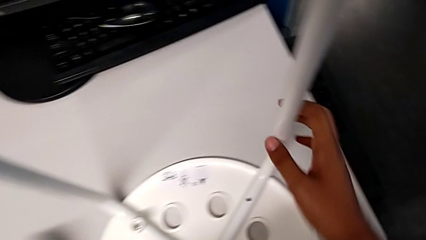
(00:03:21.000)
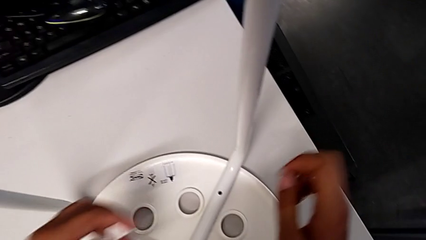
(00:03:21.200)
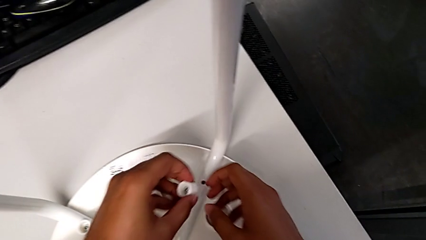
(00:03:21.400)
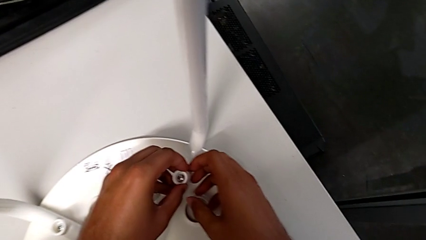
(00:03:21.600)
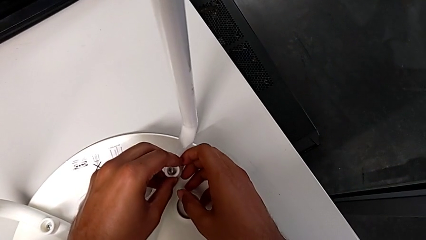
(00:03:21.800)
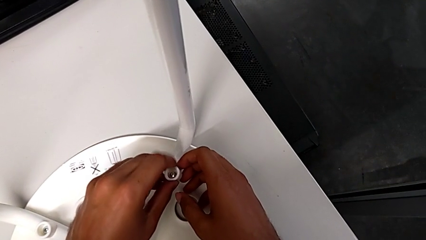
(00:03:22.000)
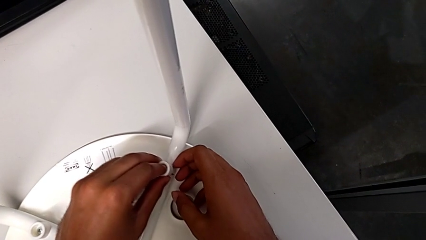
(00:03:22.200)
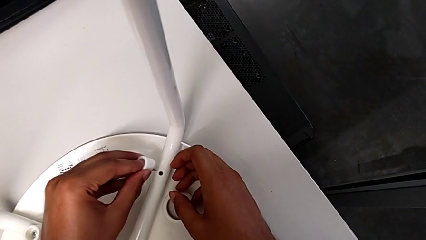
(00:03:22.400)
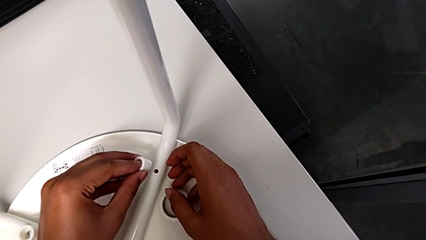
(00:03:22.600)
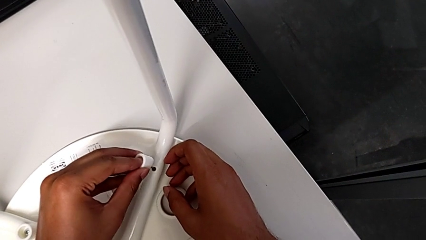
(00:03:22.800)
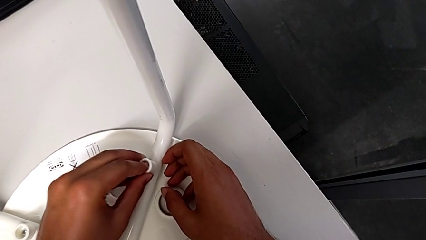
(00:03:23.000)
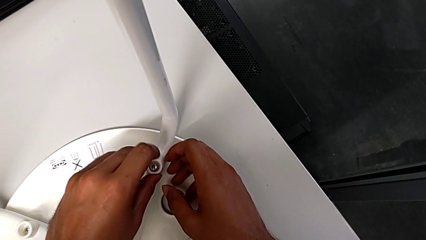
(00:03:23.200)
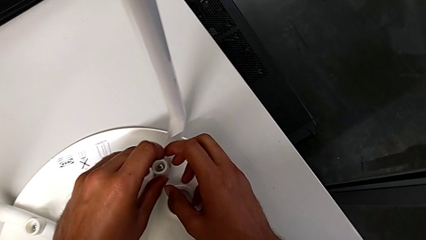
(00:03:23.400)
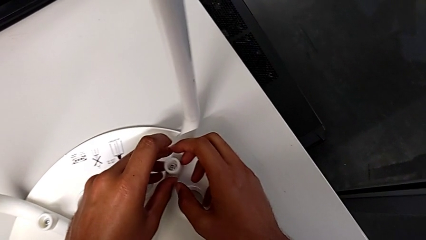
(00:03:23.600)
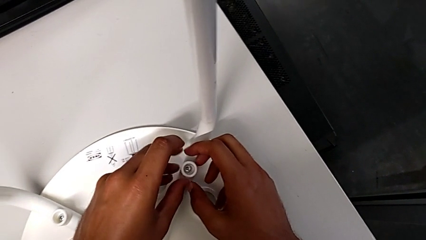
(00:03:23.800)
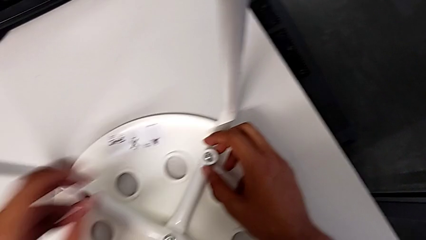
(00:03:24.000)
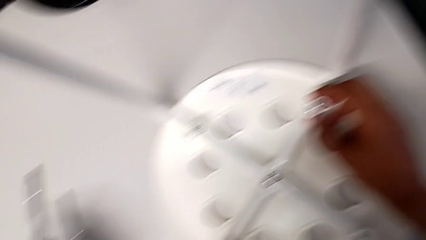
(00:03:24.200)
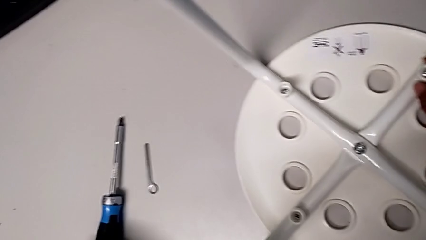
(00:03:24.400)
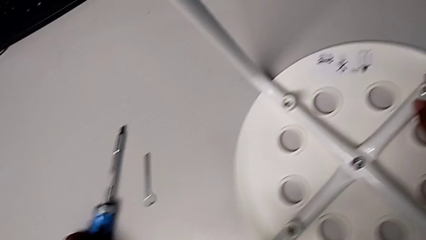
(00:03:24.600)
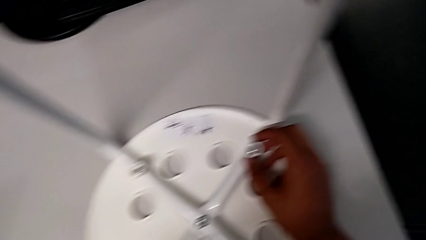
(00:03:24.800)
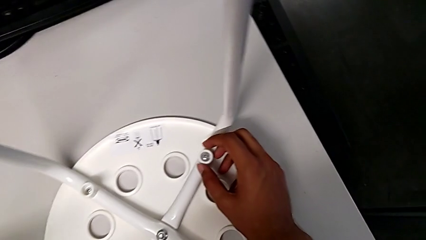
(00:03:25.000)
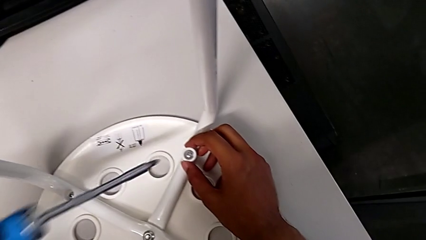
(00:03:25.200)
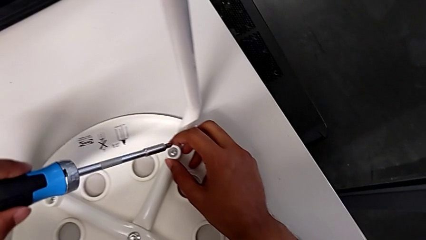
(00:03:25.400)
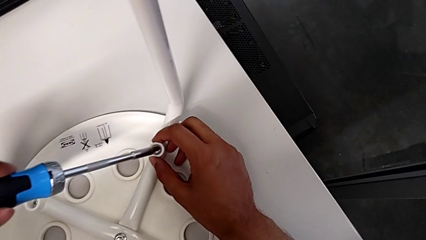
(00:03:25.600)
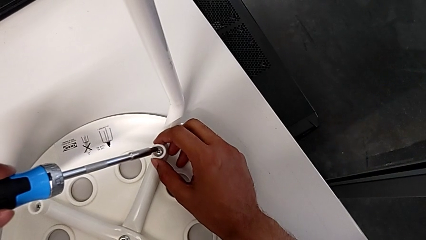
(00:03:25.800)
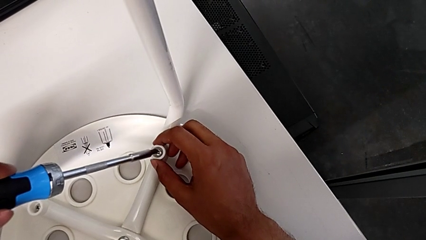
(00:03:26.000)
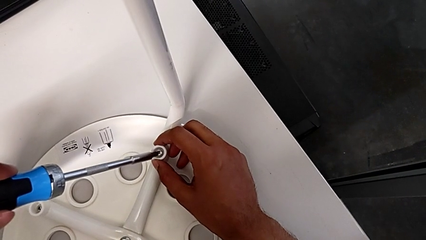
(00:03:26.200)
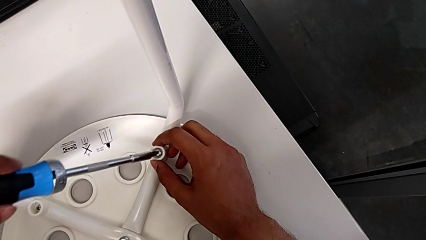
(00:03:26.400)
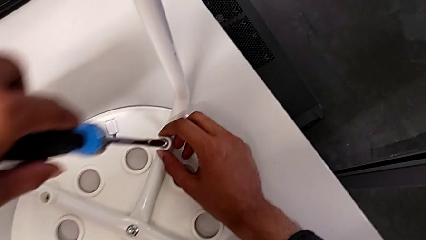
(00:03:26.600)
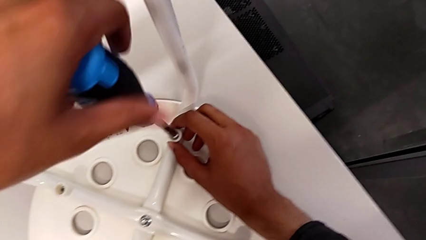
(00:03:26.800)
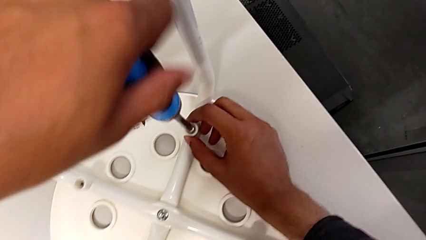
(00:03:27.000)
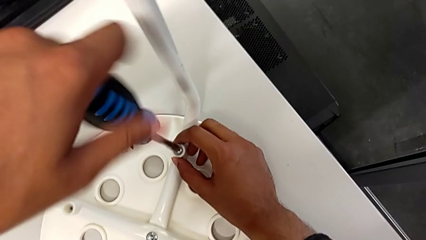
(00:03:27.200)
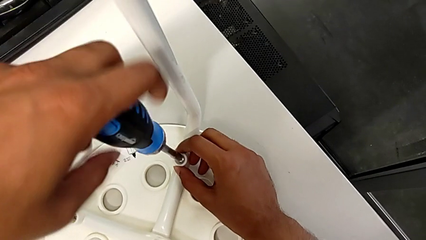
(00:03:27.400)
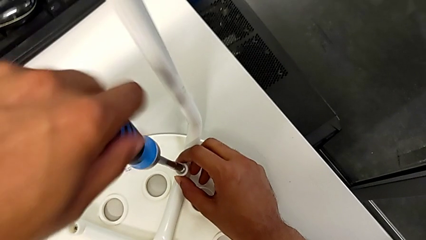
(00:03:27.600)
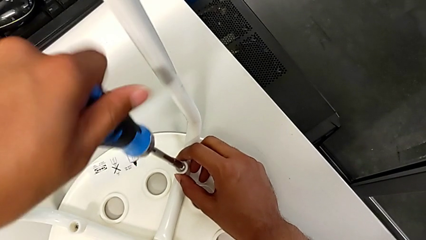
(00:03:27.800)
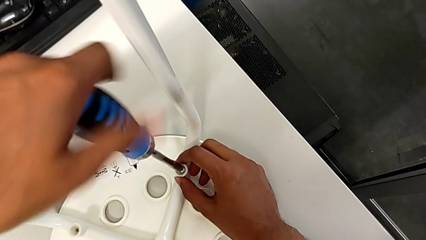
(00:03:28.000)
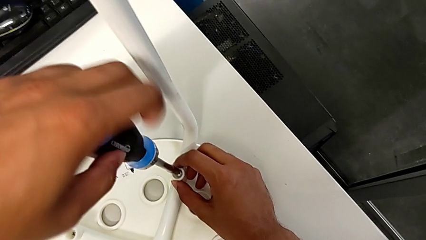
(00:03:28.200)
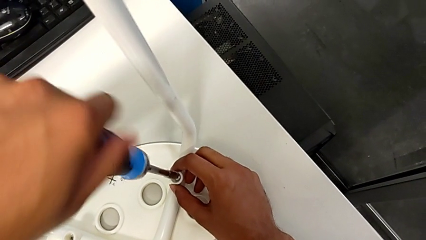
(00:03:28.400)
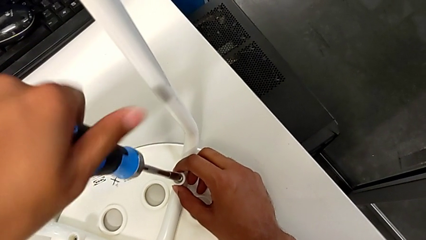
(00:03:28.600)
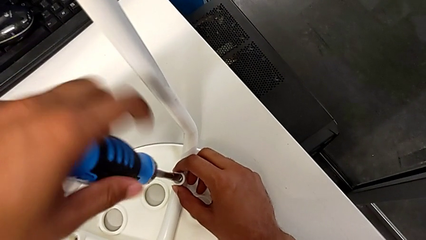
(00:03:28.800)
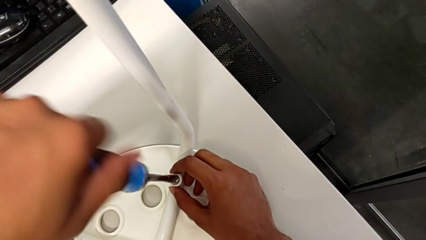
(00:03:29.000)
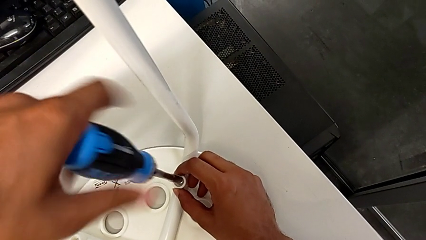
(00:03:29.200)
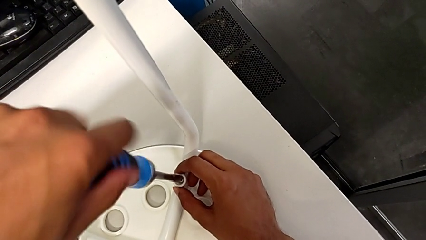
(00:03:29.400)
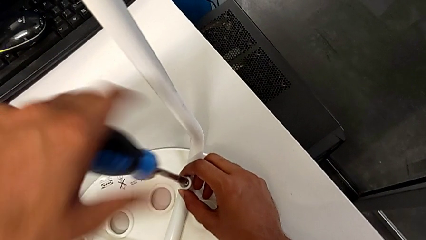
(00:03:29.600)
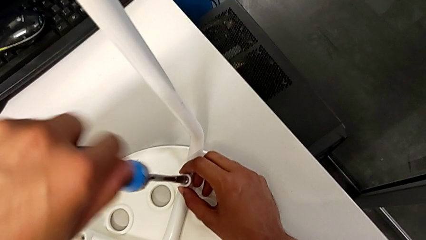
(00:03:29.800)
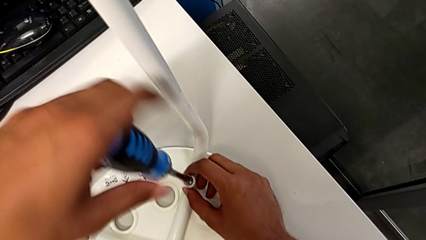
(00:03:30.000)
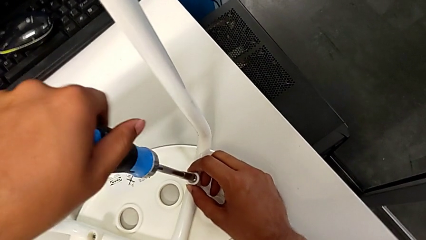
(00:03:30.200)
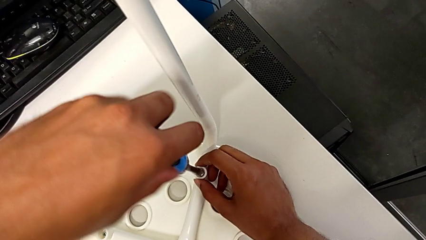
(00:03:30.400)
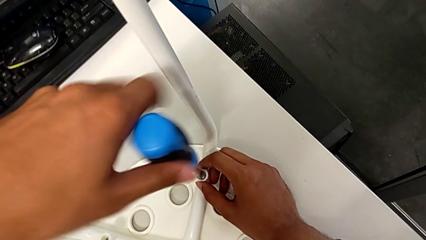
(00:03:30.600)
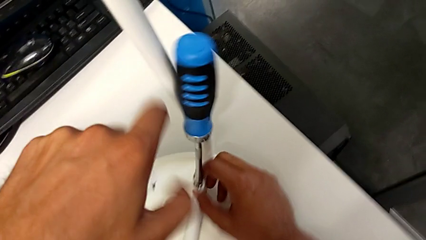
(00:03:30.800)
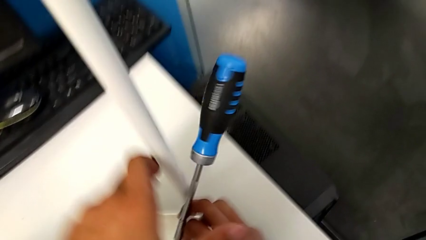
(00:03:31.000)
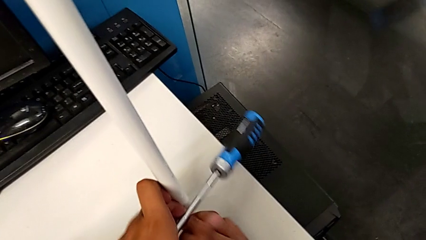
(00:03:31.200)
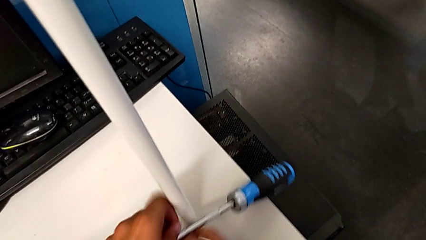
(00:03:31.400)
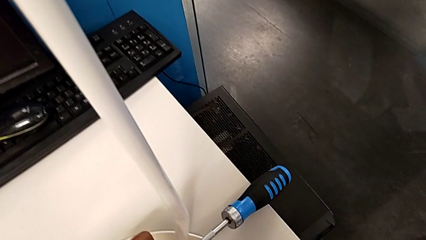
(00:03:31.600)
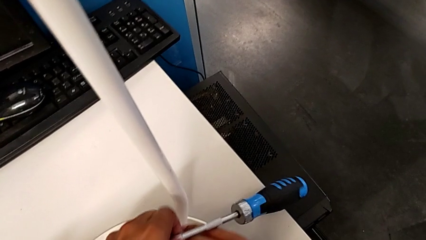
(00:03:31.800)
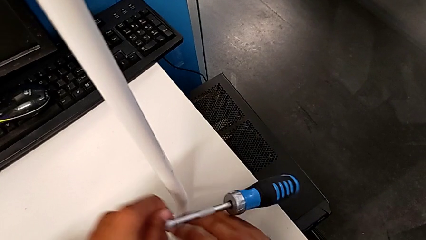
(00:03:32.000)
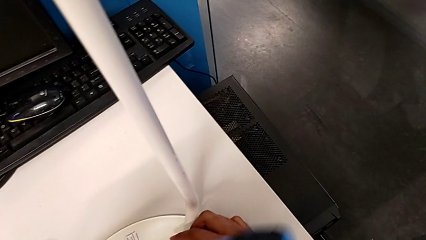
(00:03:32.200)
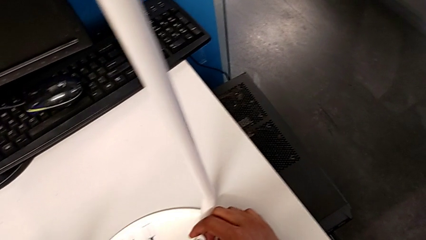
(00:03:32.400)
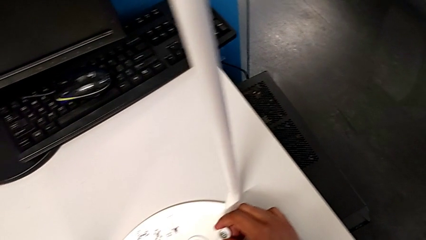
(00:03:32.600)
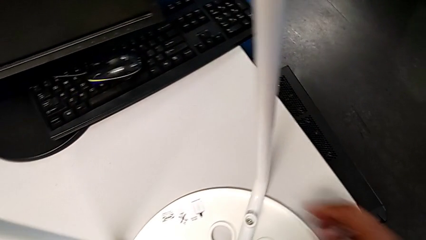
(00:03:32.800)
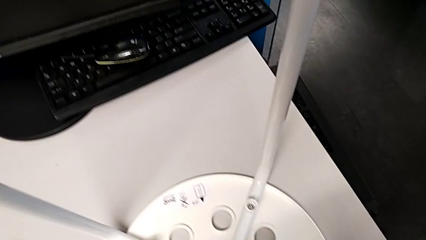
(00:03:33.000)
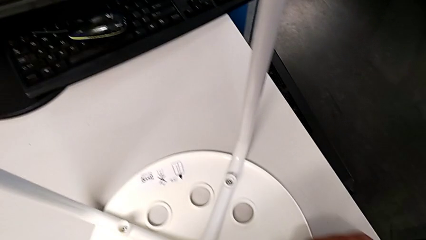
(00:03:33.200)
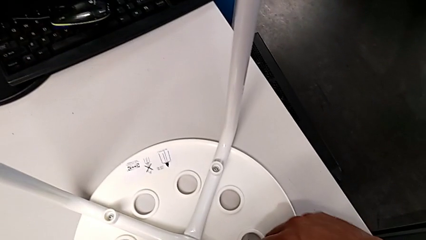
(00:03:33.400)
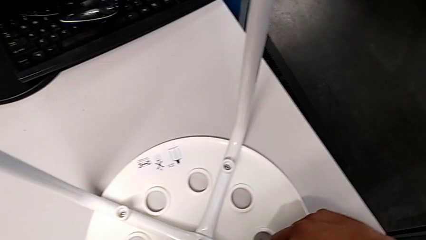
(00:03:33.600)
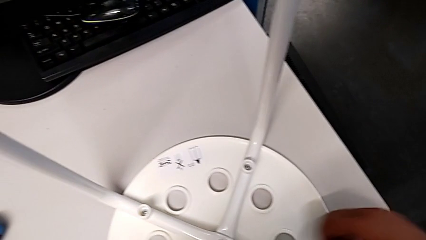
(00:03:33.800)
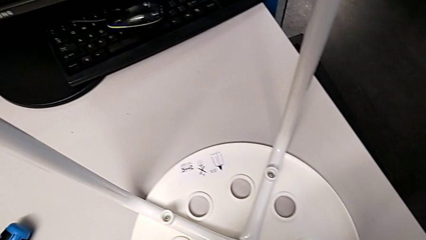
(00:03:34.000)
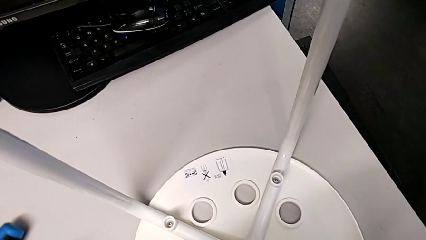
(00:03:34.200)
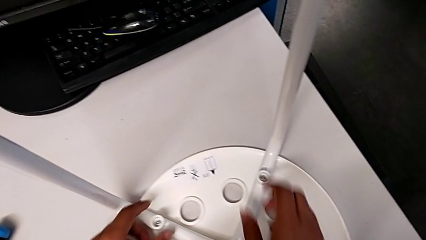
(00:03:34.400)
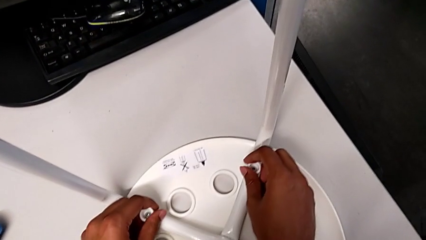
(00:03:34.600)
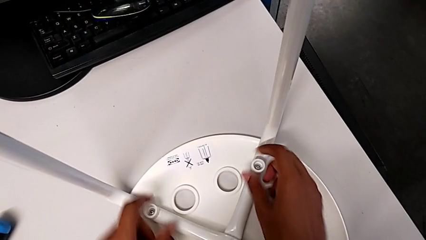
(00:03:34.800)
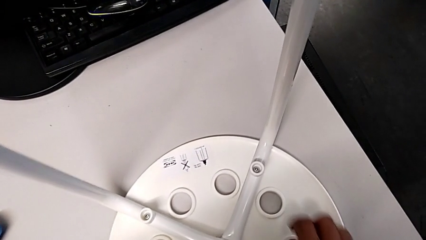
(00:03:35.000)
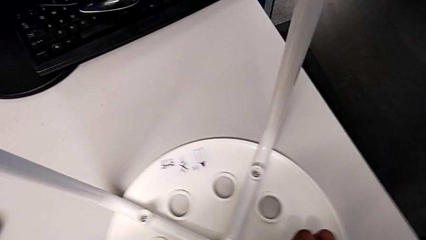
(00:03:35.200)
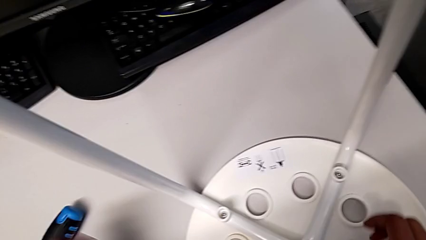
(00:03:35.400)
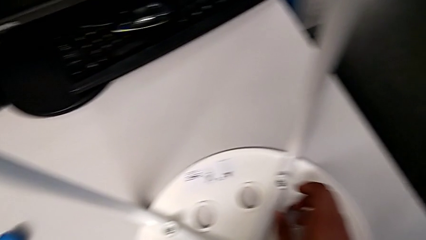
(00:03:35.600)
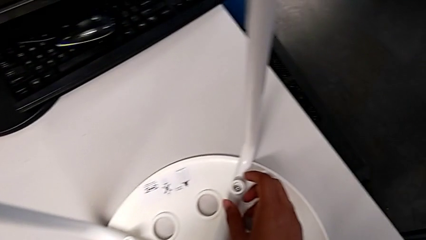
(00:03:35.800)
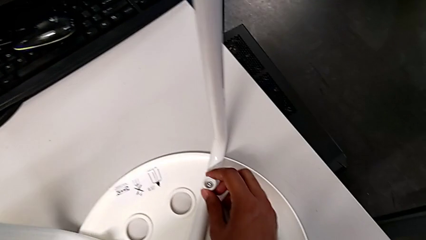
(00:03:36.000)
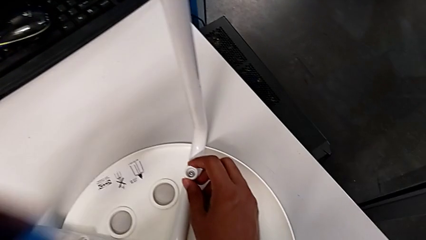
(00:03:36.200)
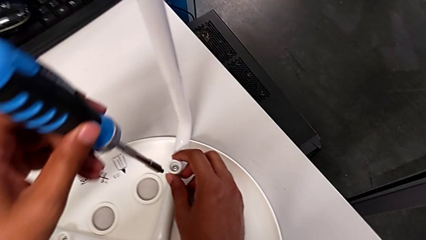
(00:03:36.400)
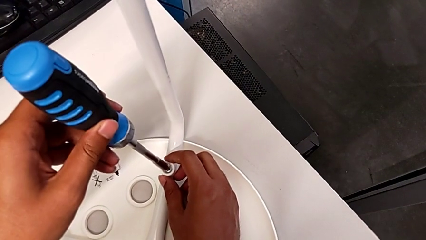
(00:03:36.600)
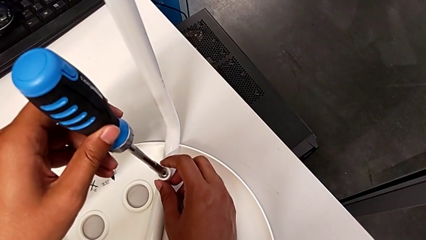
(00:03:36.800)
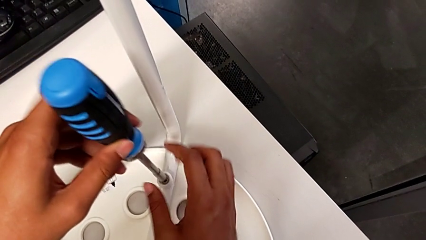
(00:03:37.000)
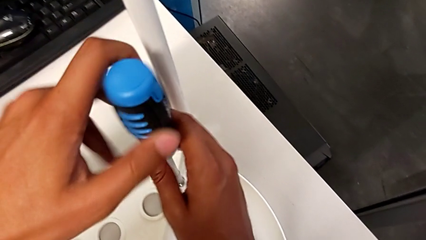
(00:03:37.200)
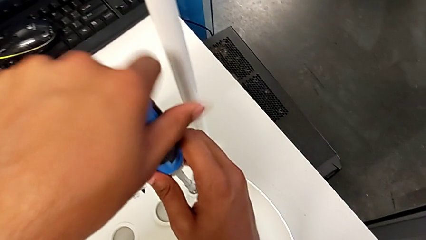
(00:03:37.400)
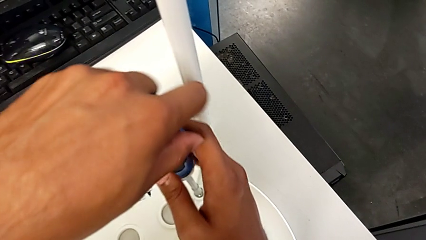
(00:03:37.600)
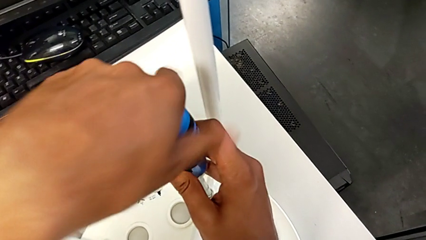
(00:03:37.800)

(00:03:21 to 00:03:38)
The camera wearer is placing the seat onto the legs. They insert the washer, grab the screwdriver, insert it, screw the screw, wrongly drop the screwdriver by accident, inspect the washer, grab the screwdriver and insert it.
